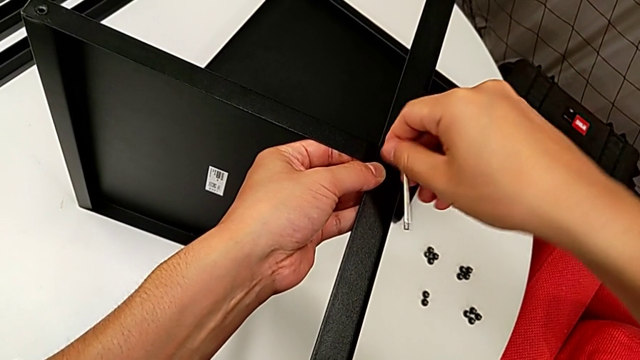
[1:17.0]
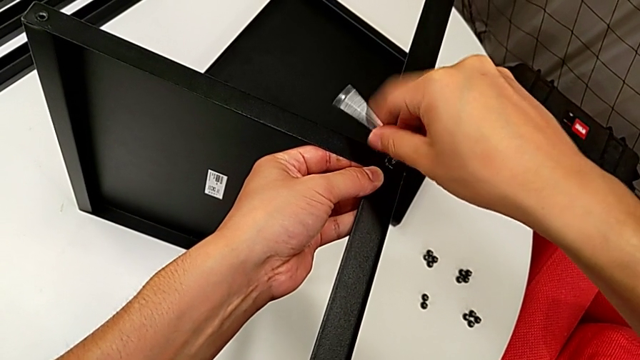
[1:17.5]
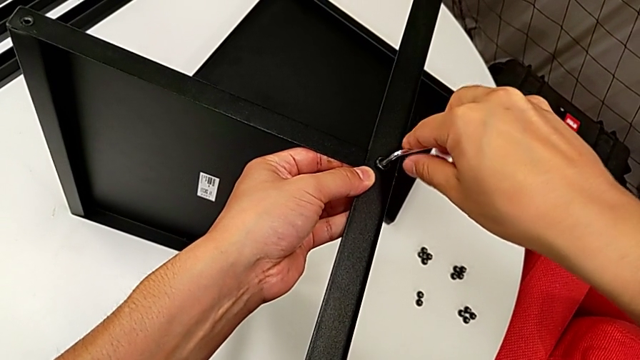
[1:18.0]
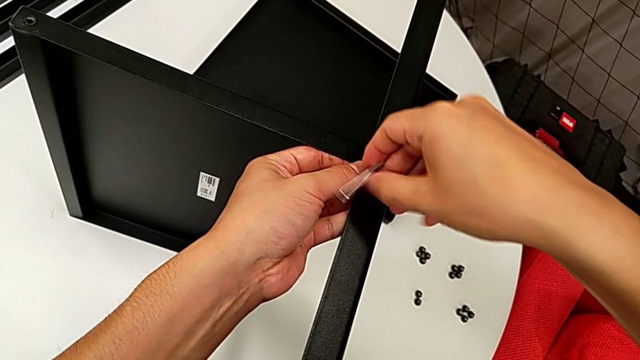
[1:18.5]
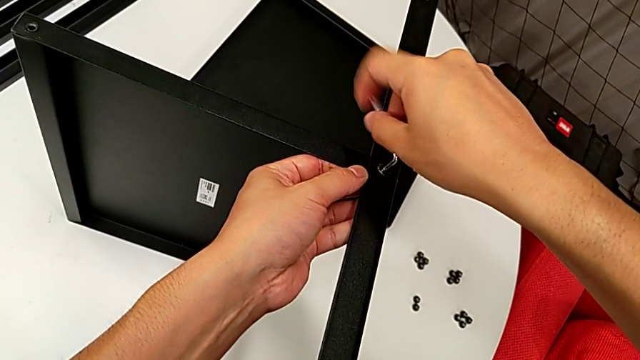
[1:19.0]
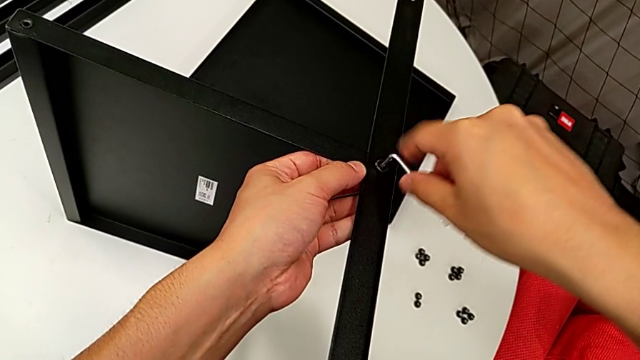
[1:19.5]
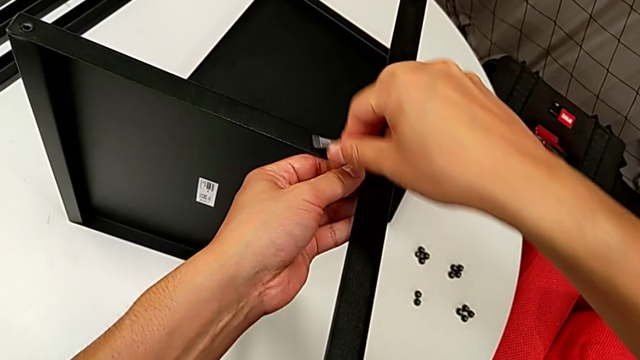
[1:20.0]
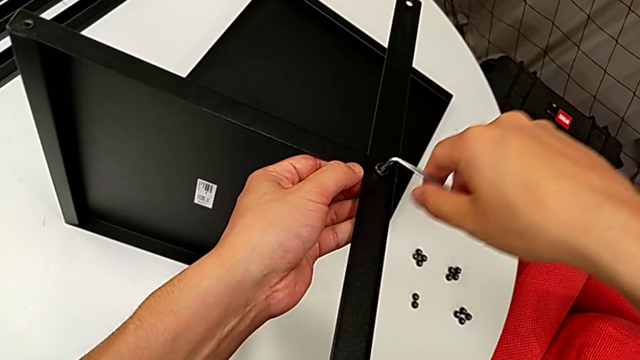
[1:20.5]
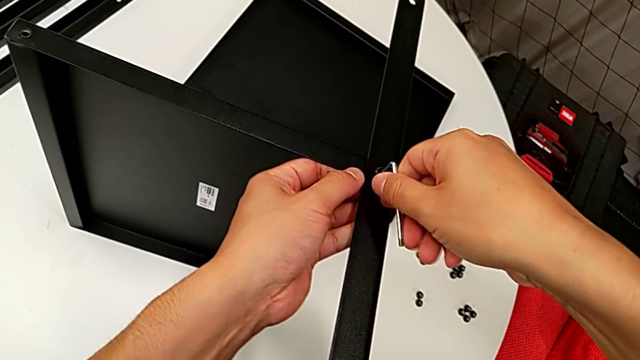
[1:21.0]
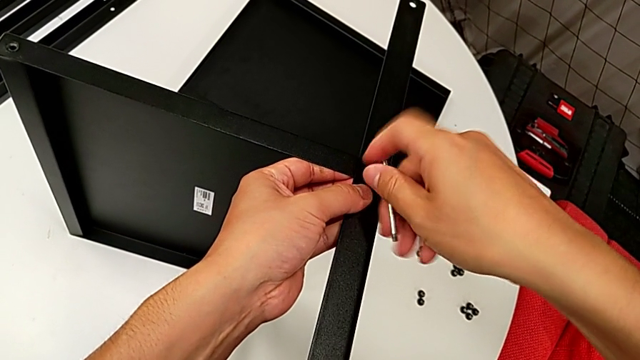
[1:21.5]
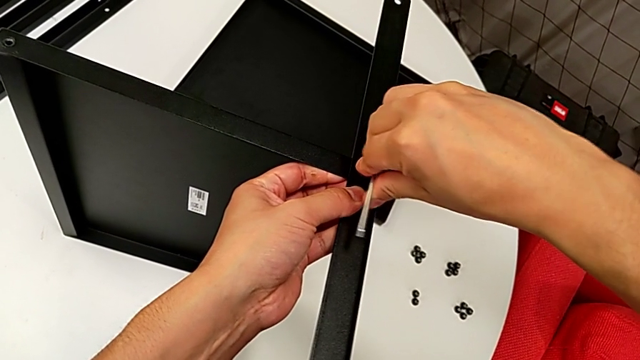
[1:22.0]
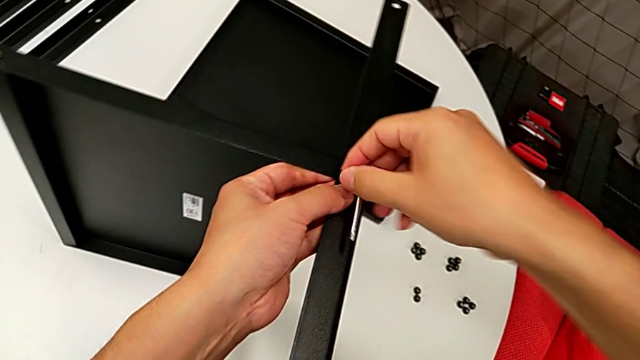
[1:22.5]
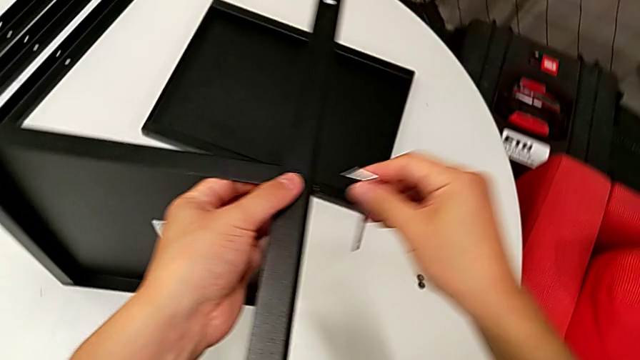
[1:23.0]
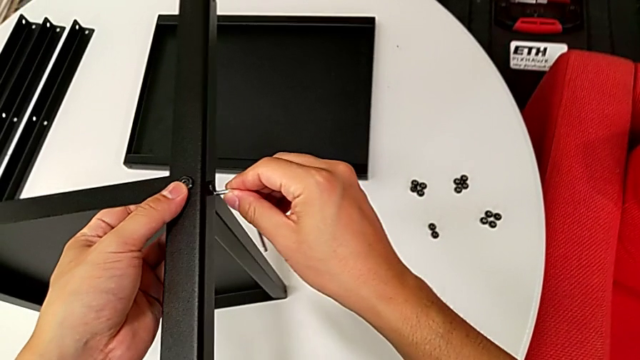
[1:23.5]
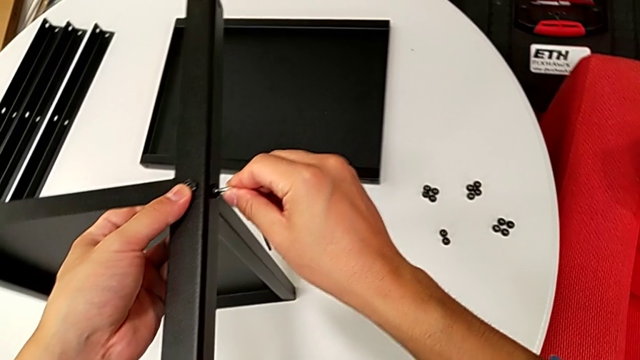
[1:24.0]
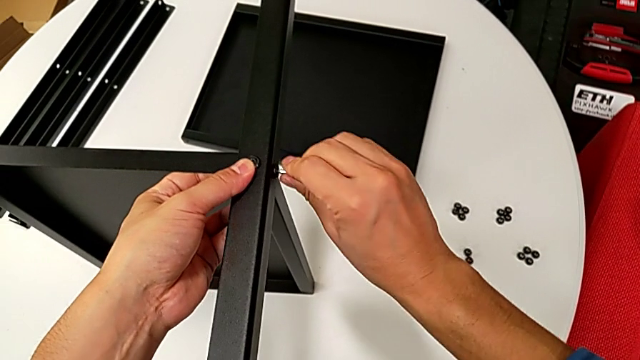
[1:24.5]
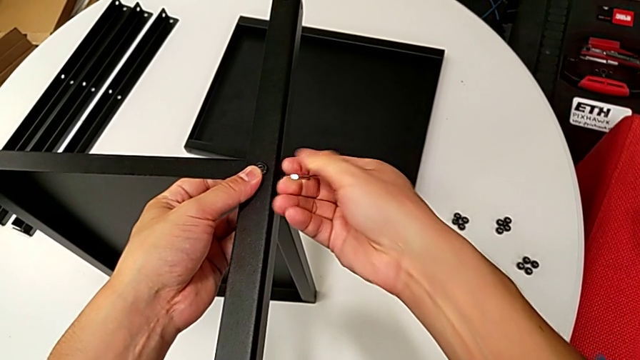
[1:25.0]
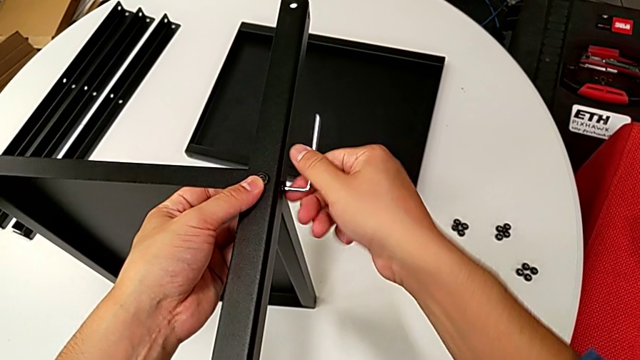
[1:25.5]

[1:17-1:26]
The camera wearer is assembling the first leg on the bottom tray. They keep rotating the Allen wrench, withdraw it, insert it and rotate it.

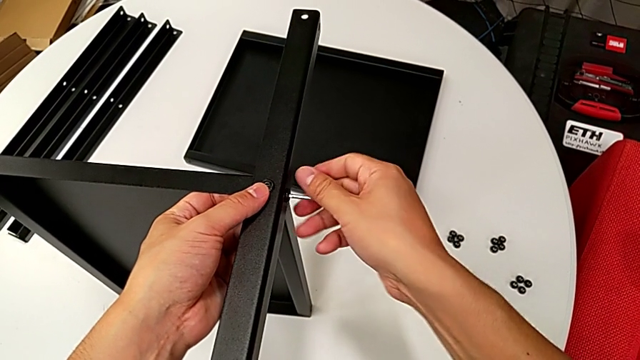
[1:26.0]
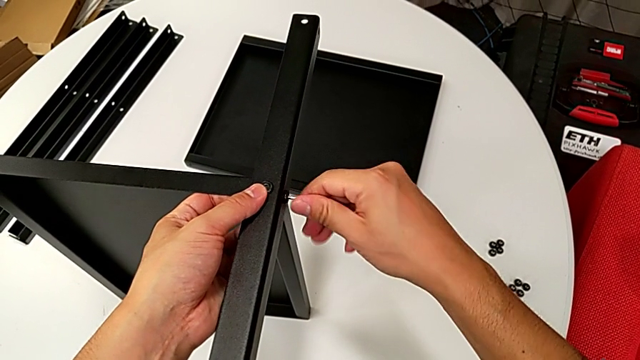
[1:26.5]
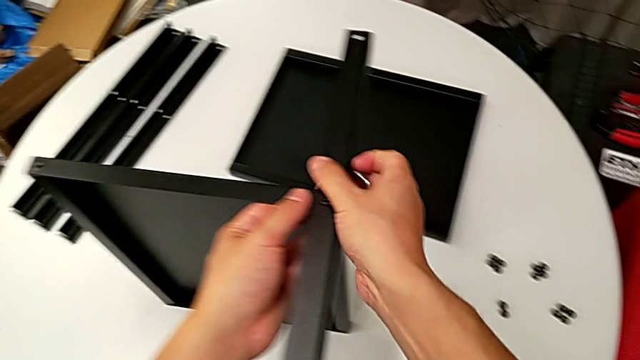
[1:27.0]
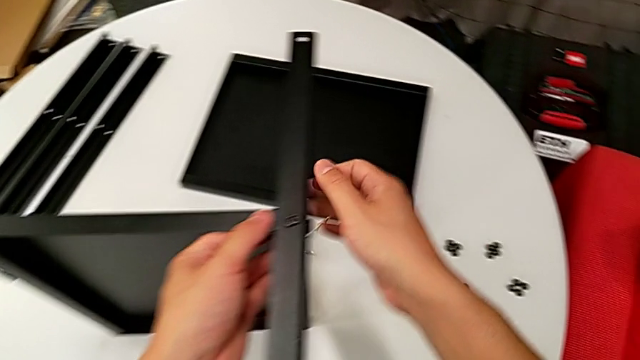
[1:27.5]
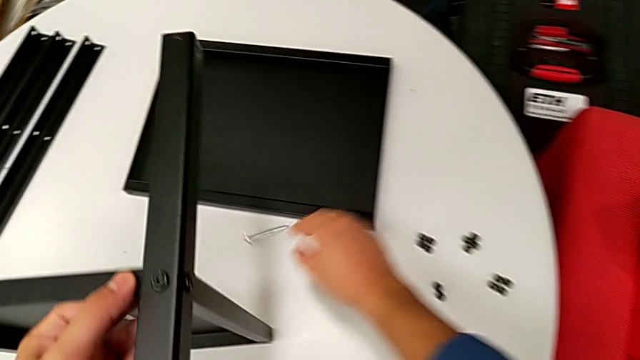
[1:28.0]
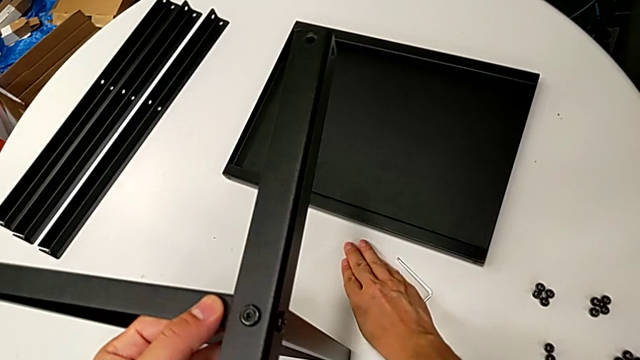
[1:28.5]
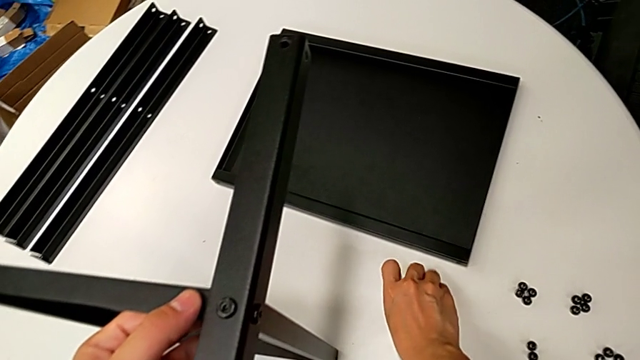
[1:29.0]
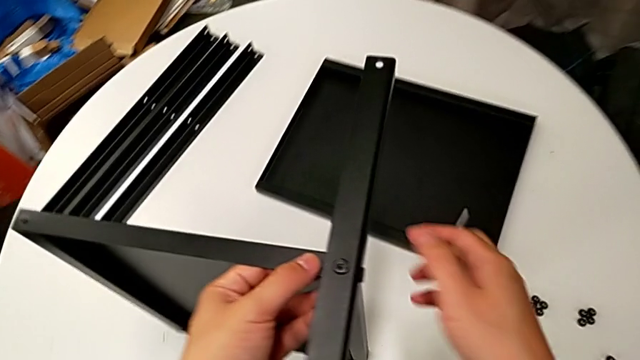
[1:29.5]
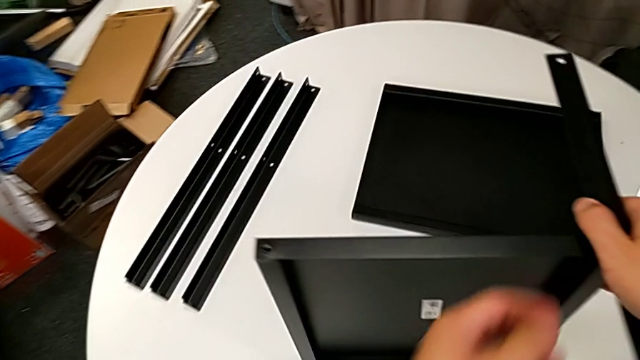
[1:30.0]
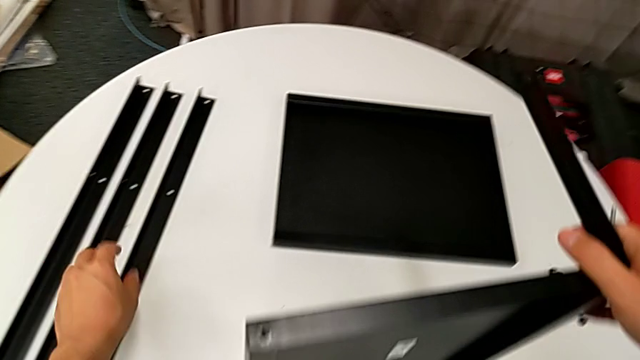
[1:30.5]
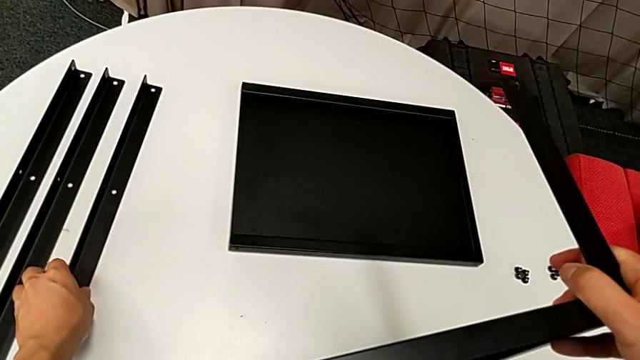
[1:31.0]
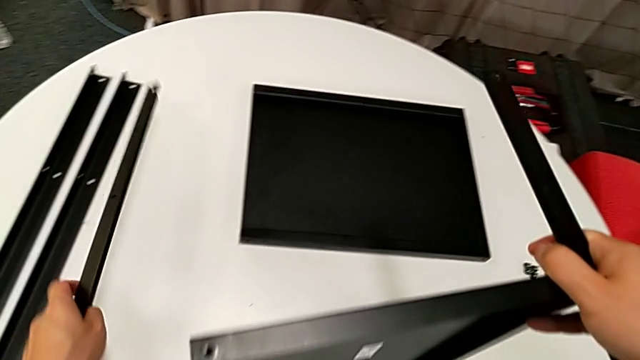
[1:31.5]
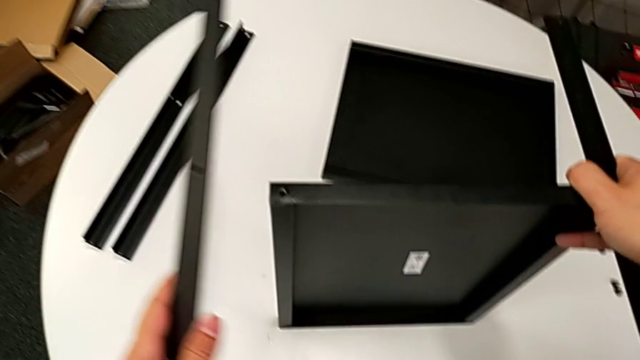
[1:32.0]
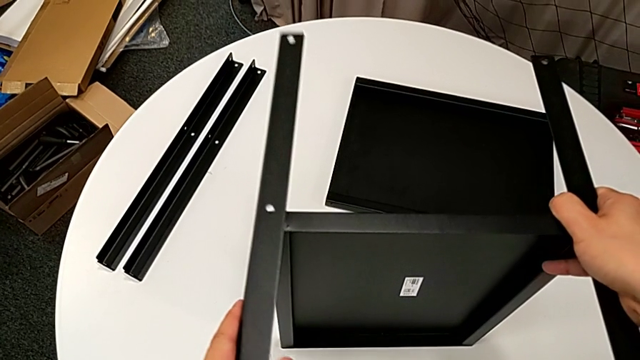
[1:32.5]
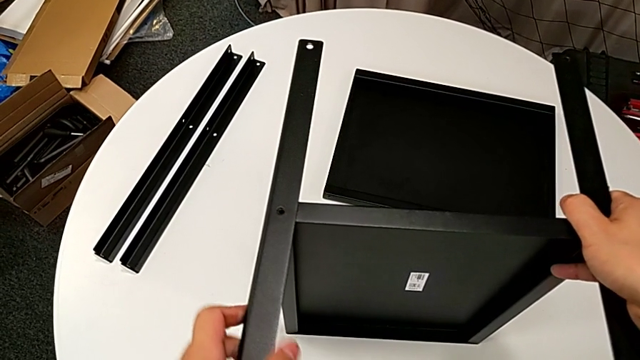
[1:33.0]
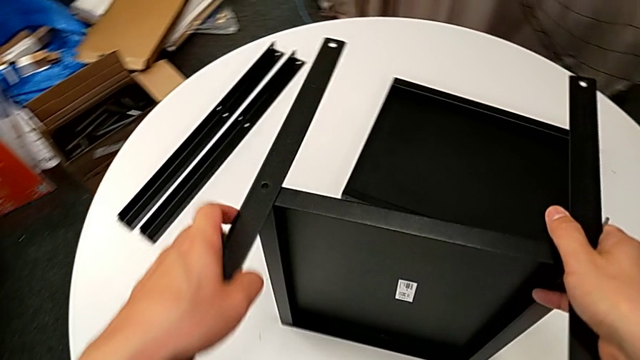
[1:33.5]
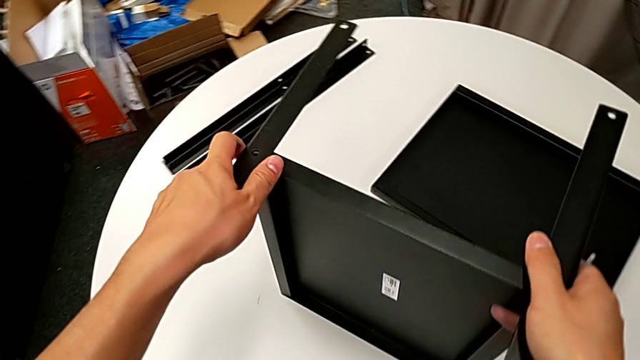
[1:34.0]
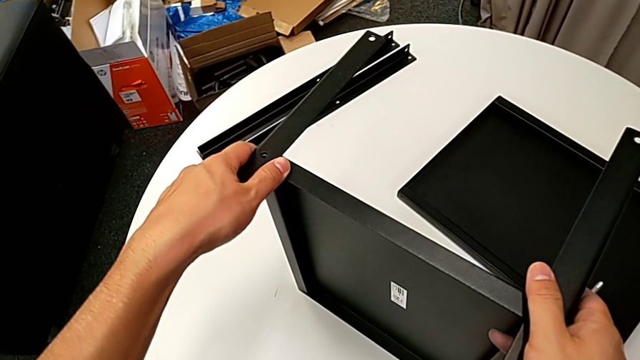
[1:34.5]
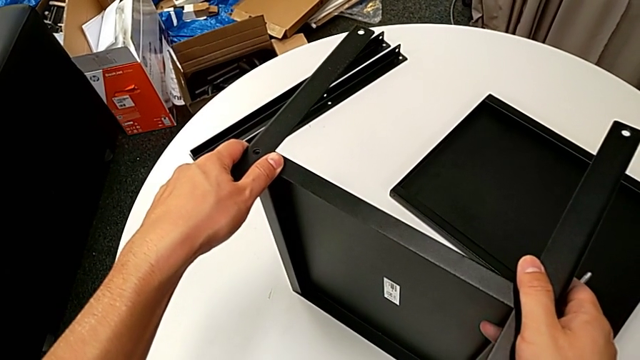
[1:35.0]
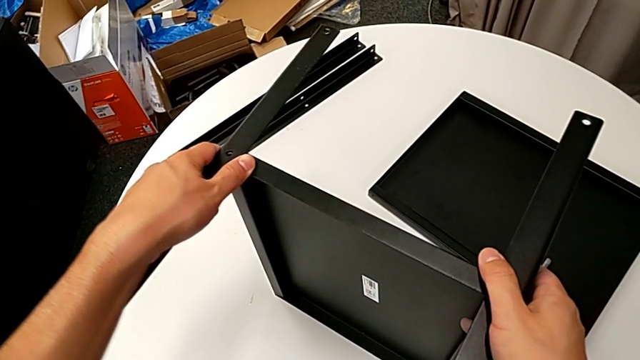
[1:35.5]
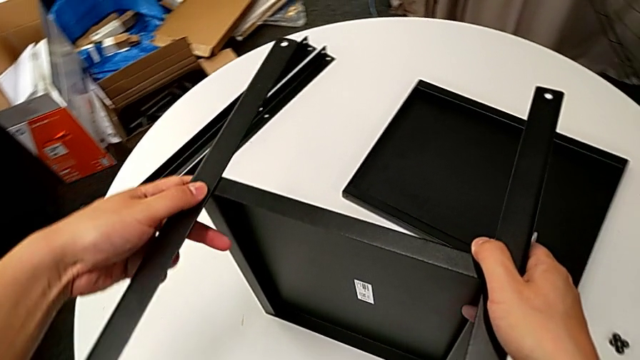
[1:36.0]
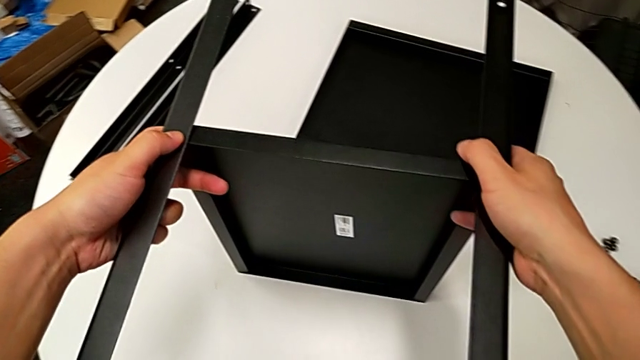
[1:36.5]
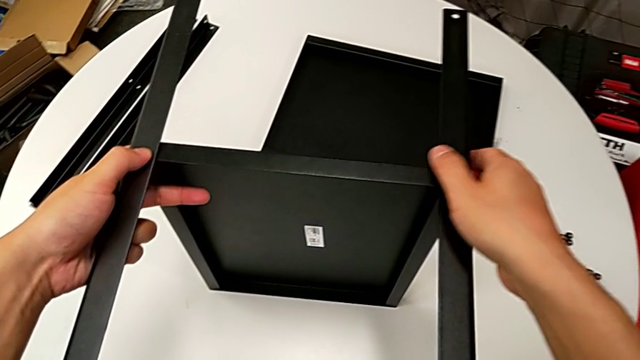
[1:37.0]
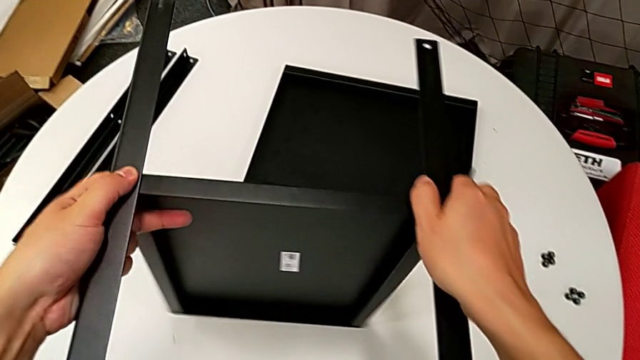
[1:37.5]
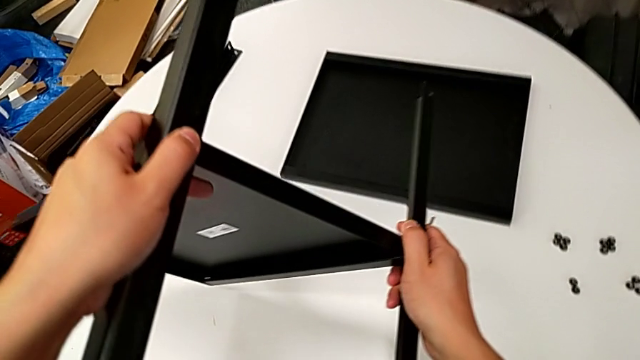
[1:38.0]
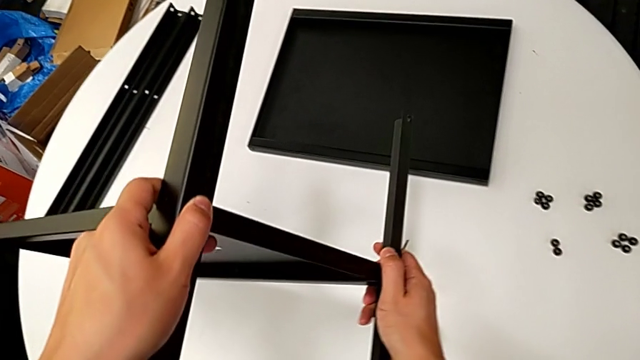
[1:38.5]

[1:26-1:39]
The camera wearer is assembling the first leg on the bottom tray. They withdraw the Allen wrench, wrongly drop it and grab it. They grab the second leg, wrongly align it and hold the second nightstand, and rotate the bottom tray.
